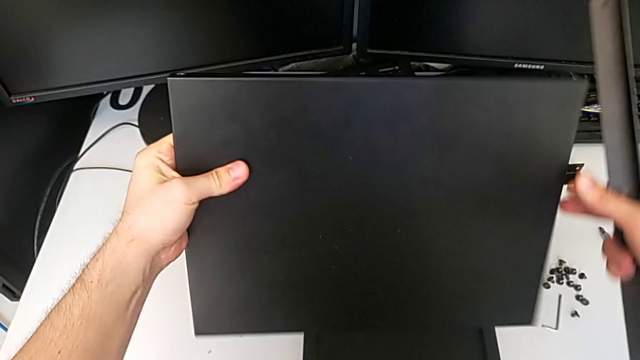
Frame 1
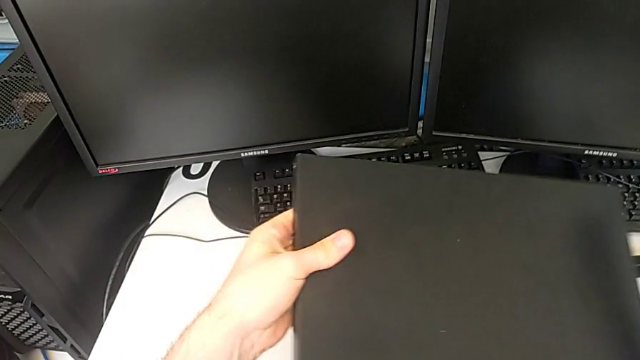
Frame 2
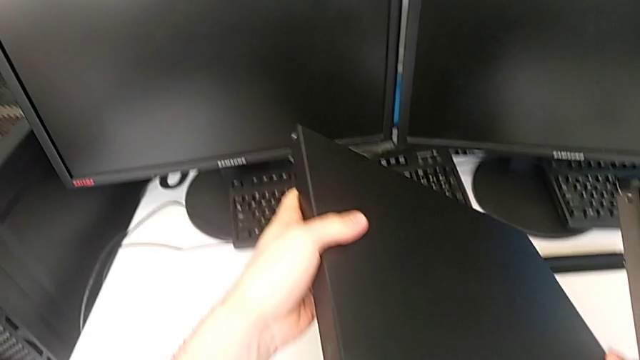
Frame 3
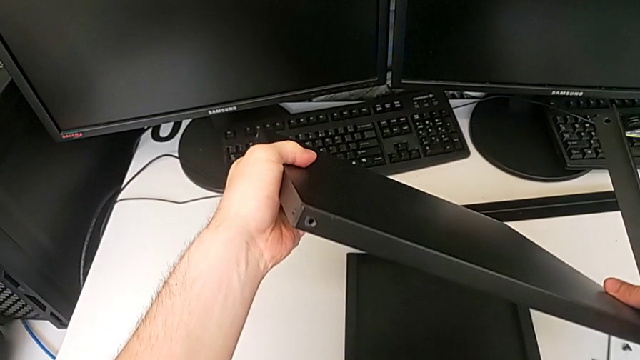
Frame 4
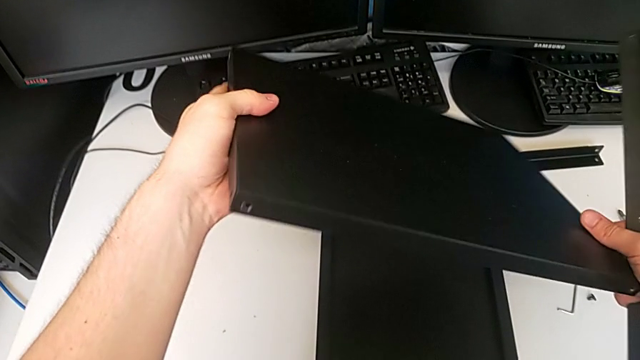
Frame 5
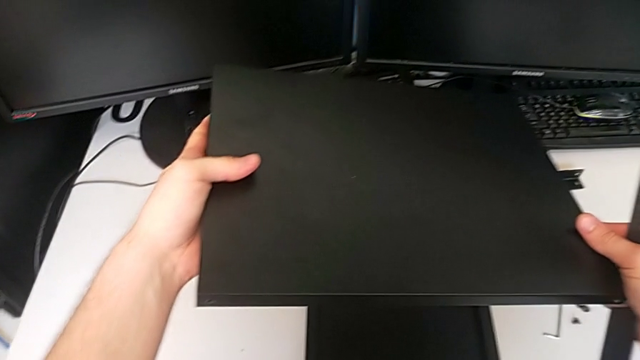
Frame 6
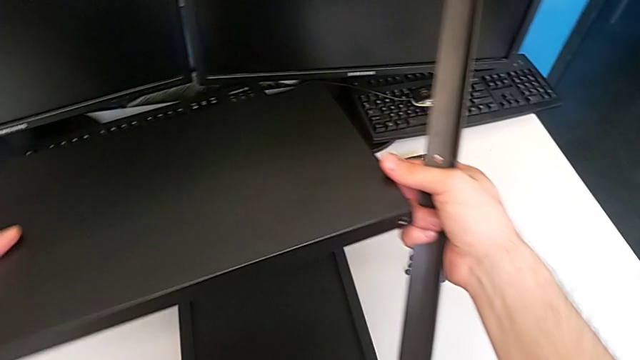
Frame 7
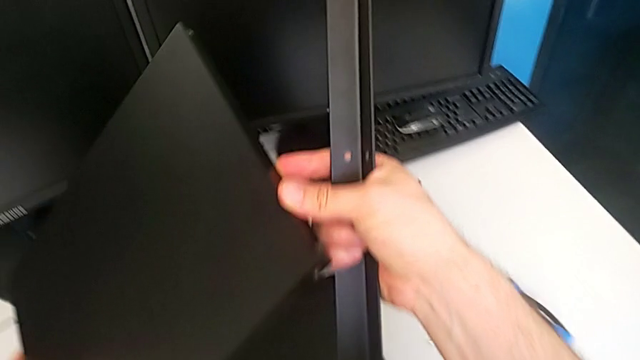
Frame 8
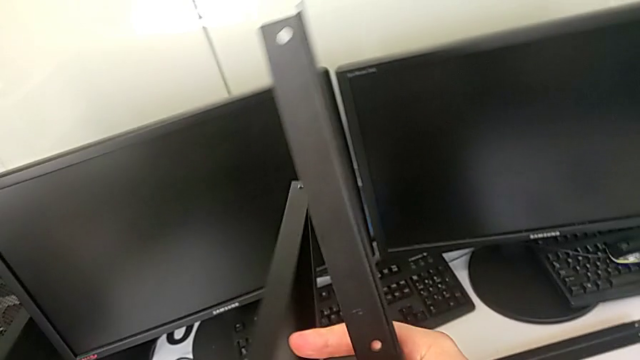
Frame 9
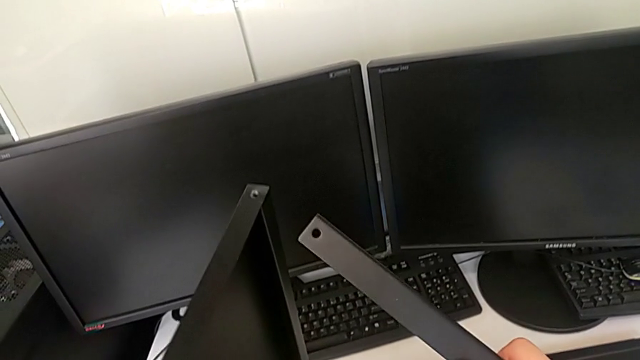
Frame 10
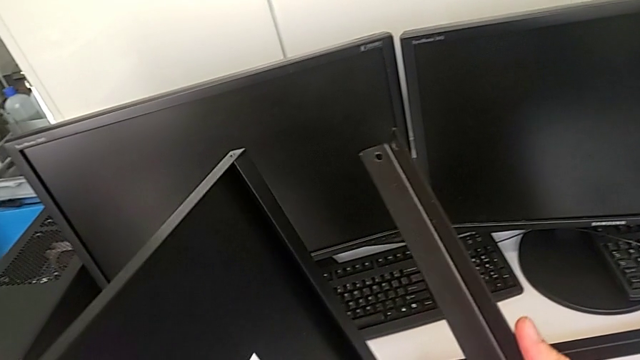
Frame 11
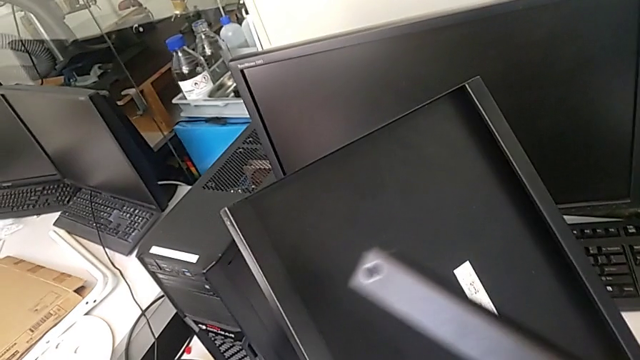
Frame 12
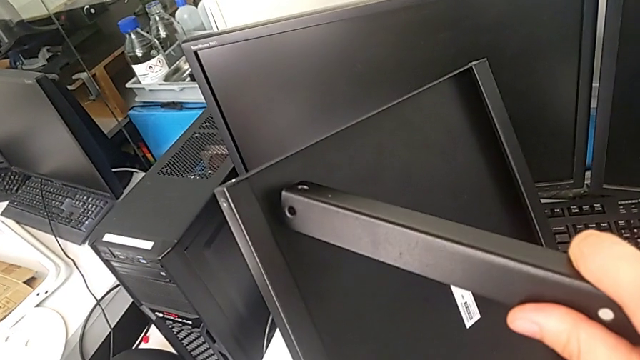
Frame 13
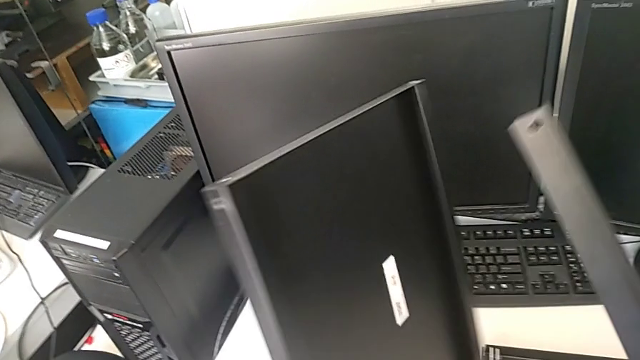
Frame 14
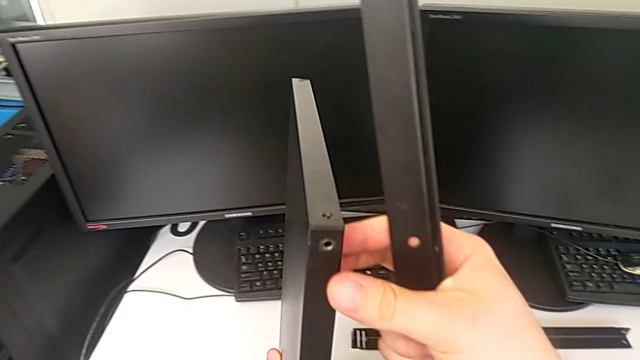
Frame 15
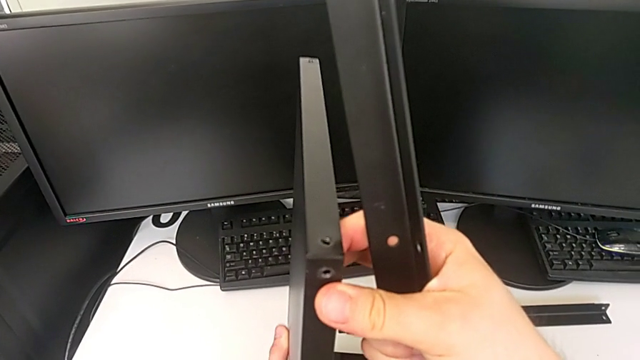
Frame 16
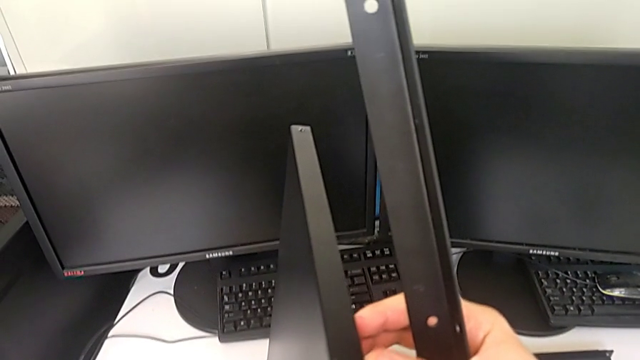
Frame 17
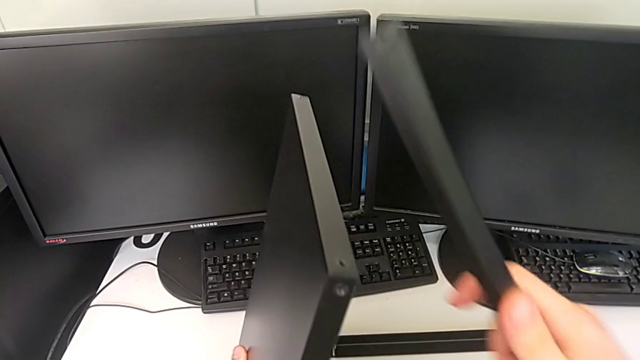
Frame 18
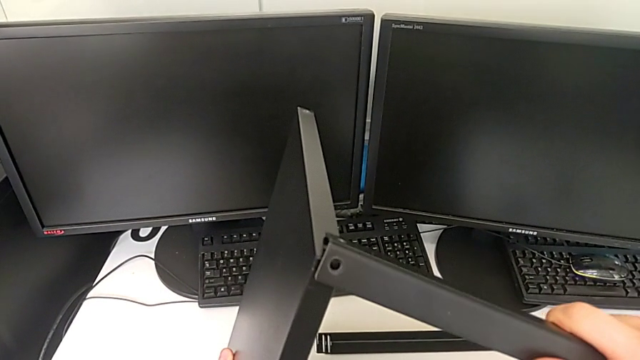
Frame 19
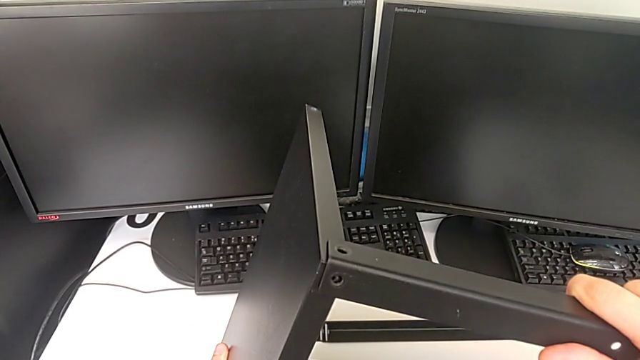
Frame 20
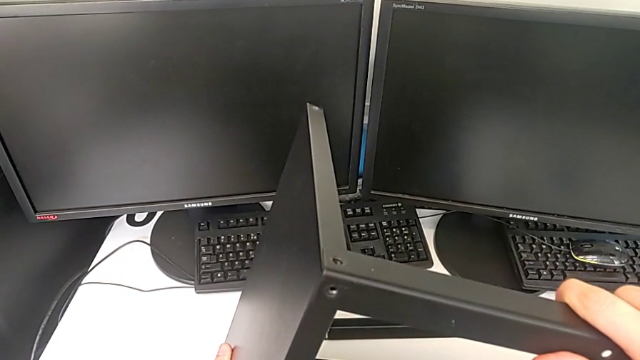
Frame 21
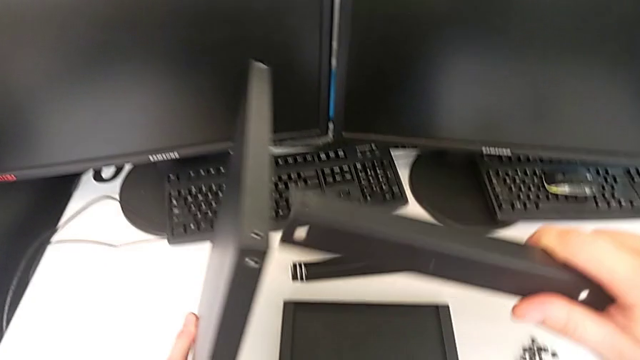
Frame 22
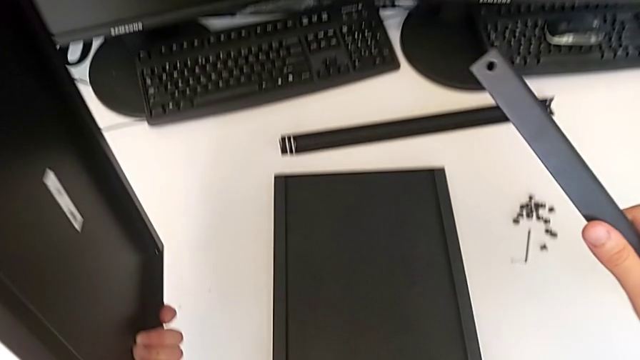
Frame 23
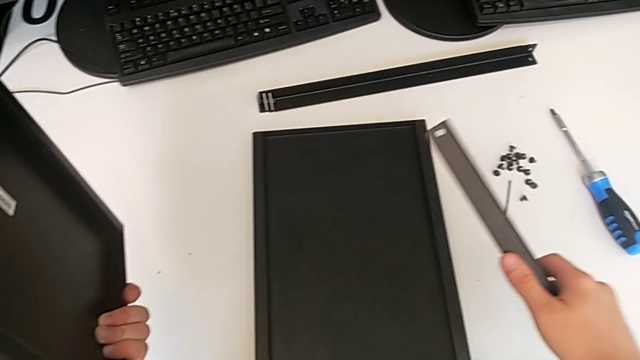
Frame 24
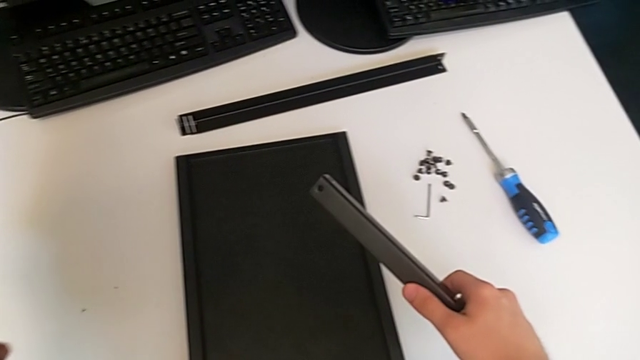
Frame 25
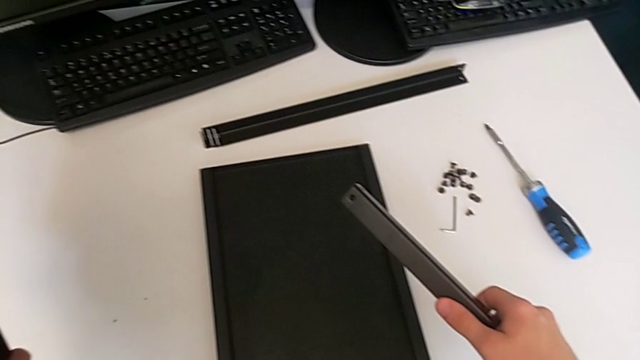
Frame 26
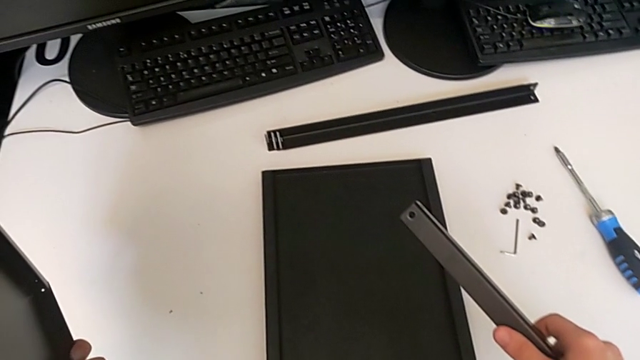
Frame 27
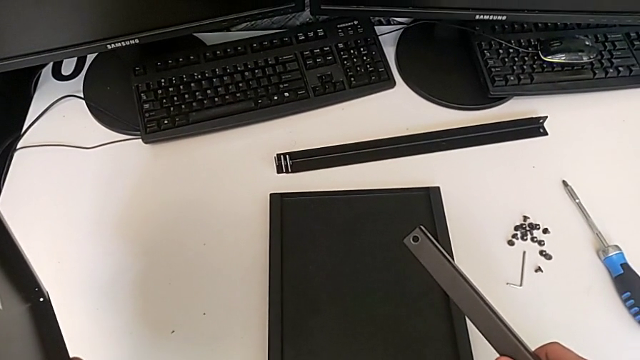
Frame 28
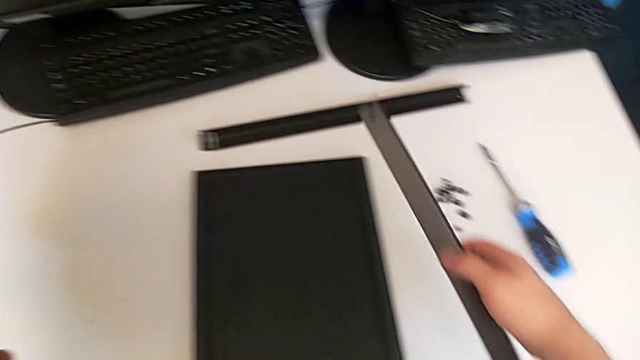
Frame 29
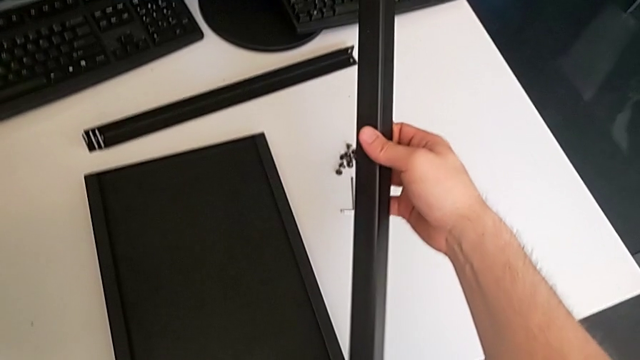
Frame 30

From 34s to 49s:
The camera wearer is inspecting the legs, shelf, and table. They keep rotating the tray.

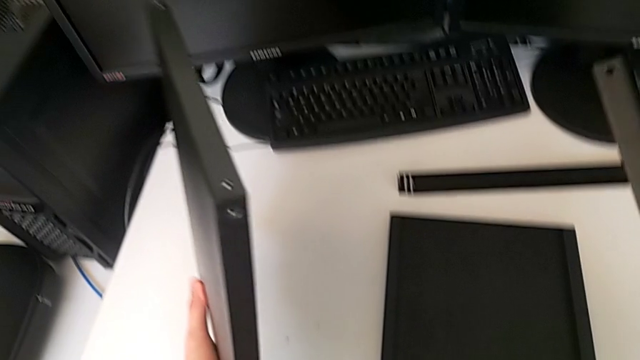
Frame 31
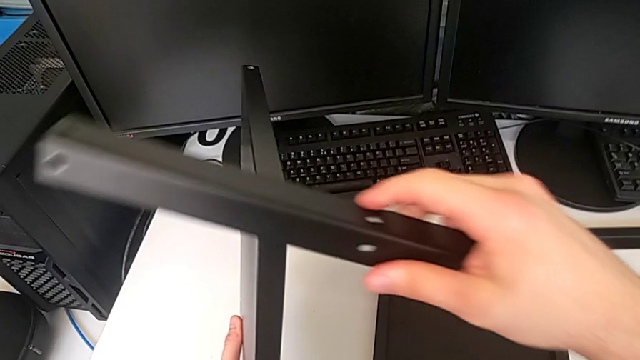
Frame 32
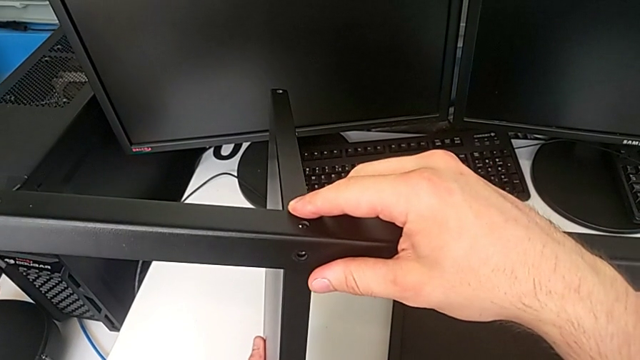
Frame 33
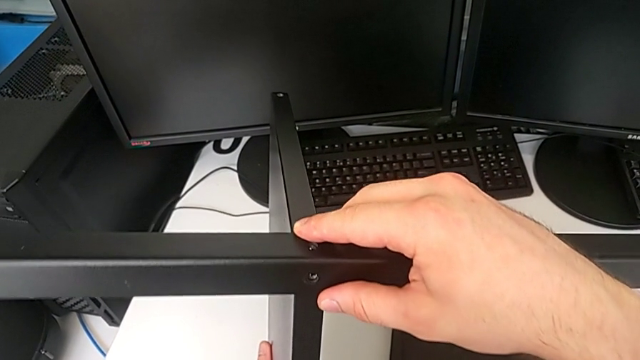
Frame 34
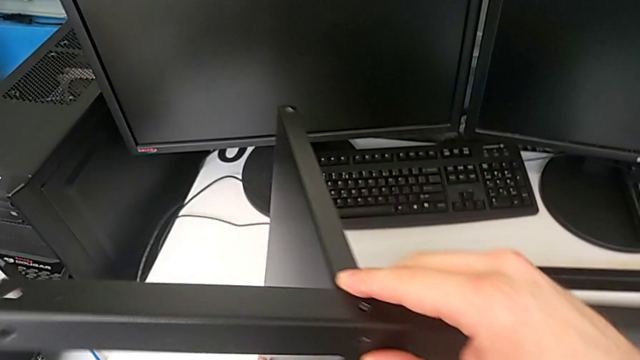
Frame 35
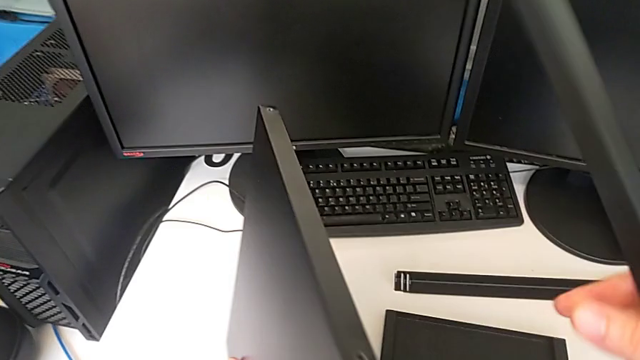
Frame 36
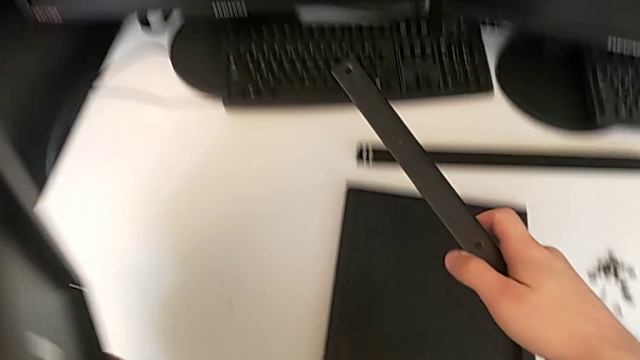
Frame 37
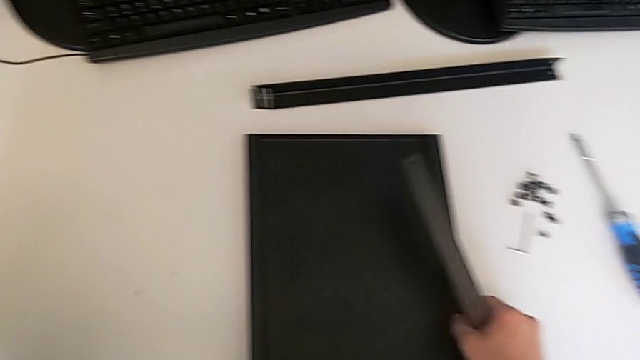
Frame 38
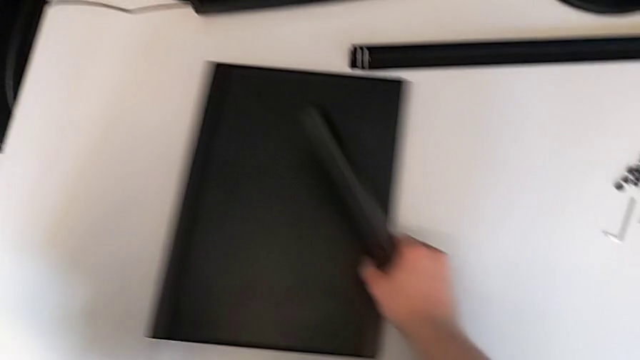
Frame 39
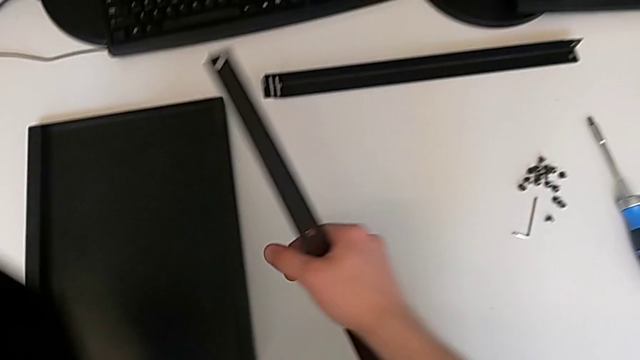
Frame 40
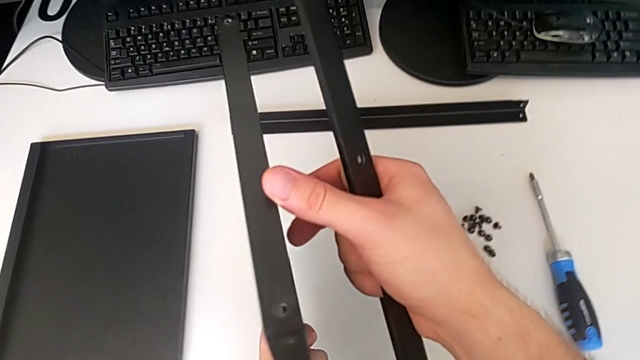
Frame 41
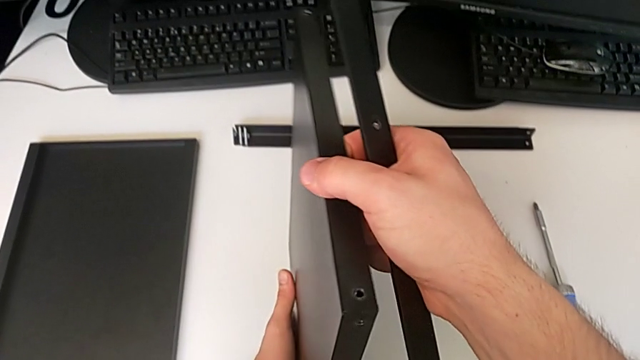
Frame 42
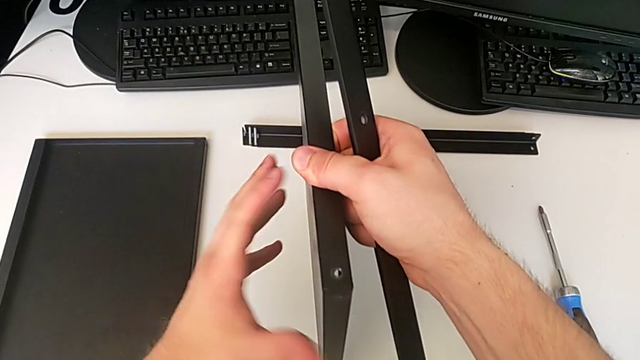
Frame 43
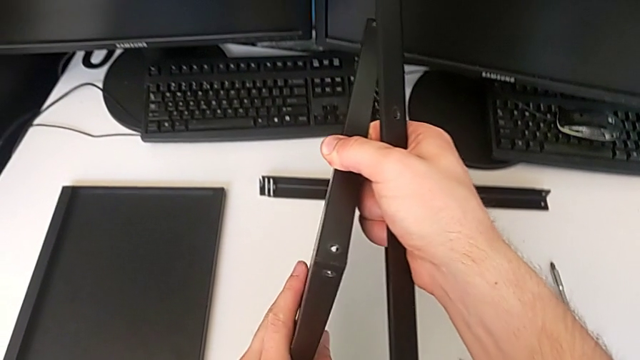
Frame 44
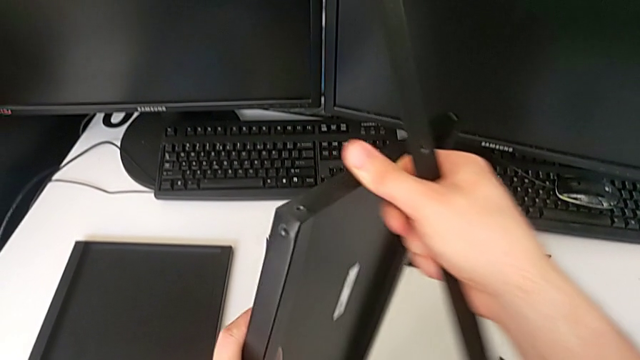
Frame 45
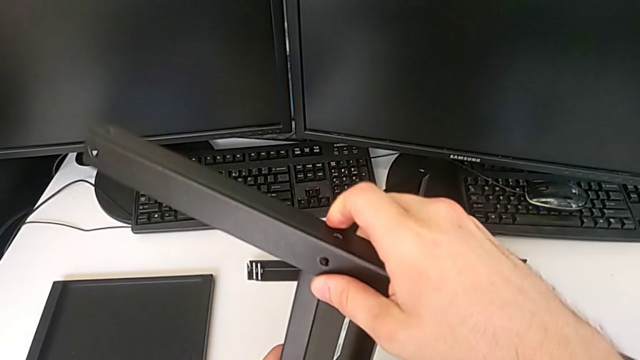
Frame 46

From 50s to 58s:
The camera wearer is using an allen wrench to screw the first screw into the leg. They place the tray and begin to align the first leg.
